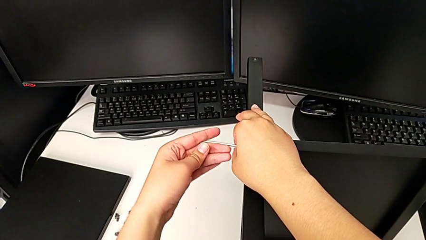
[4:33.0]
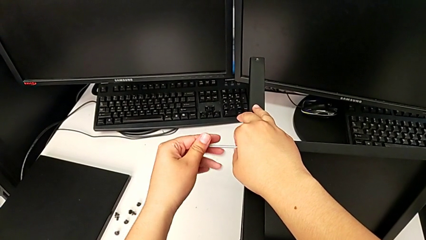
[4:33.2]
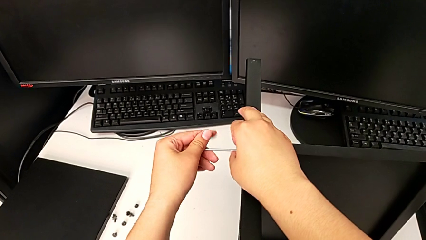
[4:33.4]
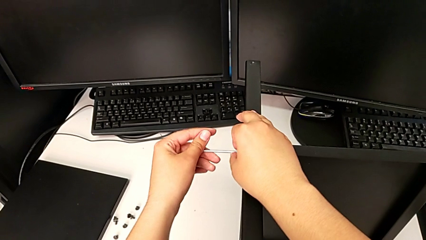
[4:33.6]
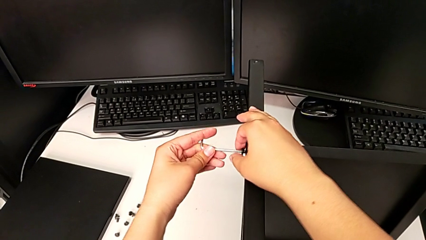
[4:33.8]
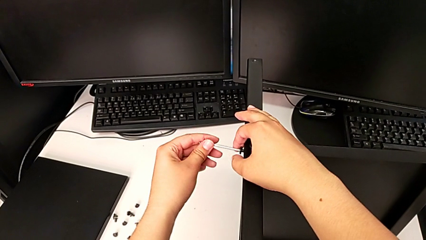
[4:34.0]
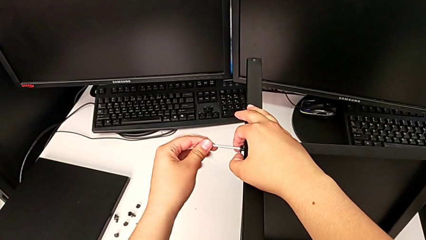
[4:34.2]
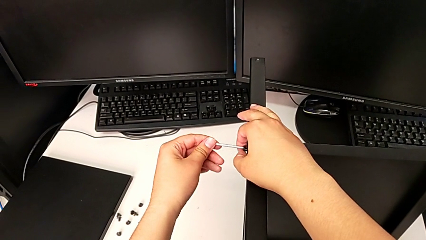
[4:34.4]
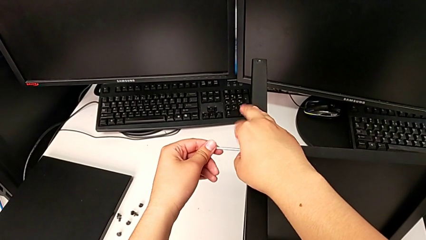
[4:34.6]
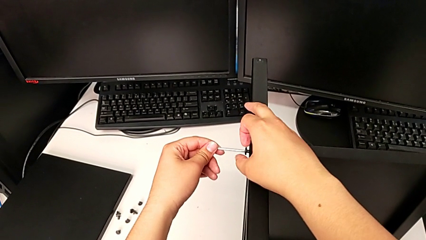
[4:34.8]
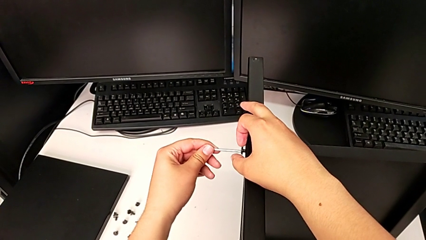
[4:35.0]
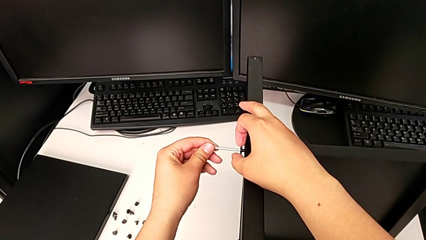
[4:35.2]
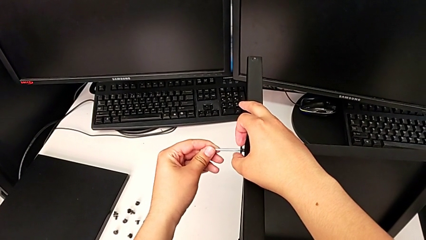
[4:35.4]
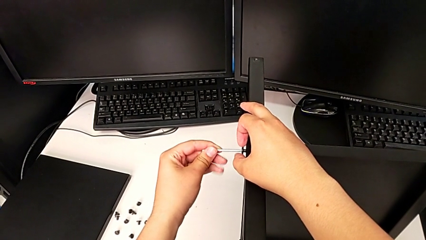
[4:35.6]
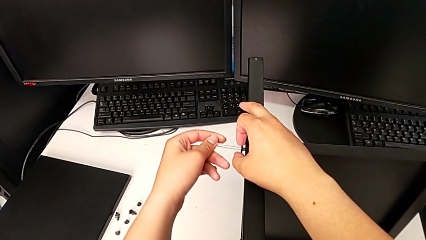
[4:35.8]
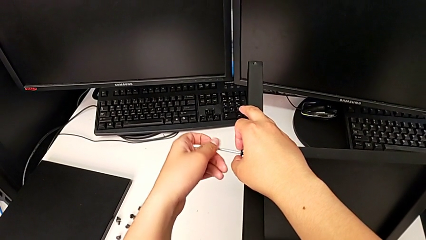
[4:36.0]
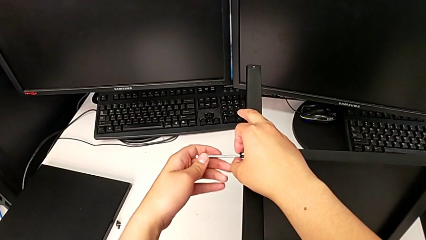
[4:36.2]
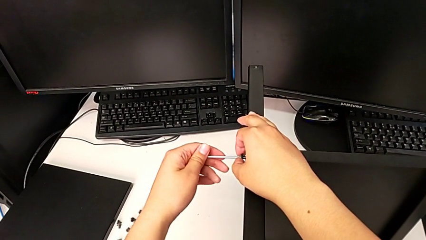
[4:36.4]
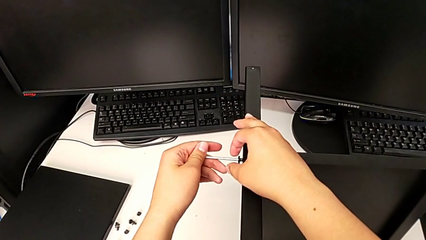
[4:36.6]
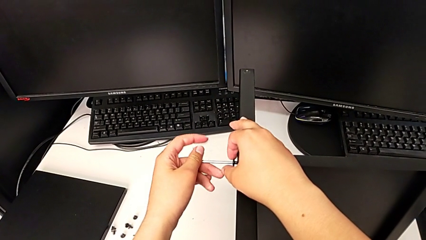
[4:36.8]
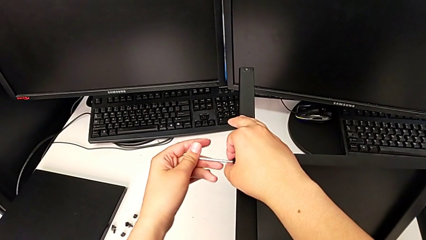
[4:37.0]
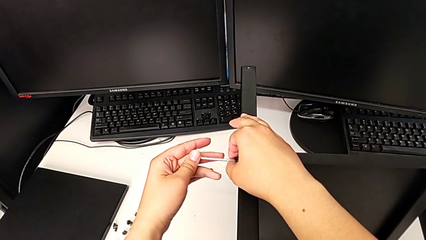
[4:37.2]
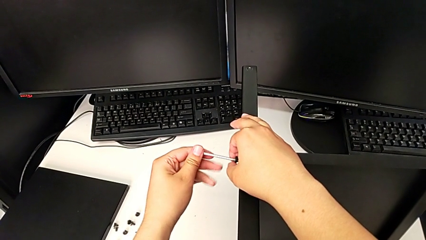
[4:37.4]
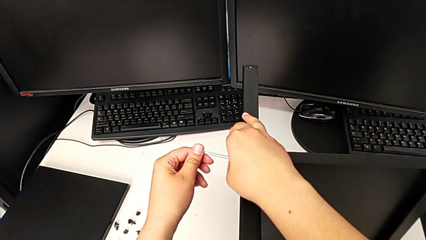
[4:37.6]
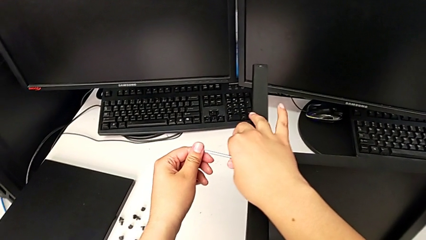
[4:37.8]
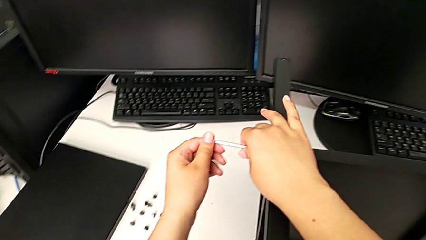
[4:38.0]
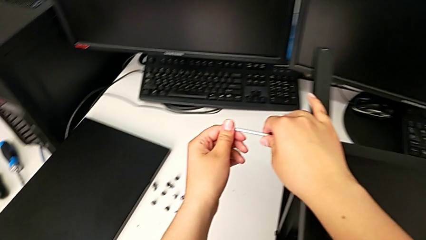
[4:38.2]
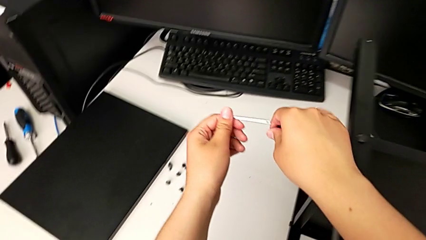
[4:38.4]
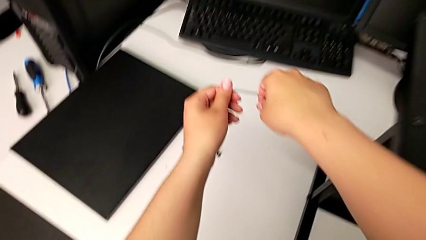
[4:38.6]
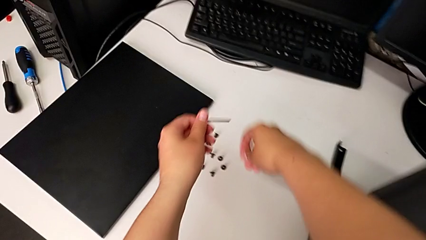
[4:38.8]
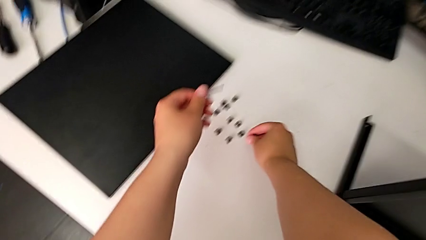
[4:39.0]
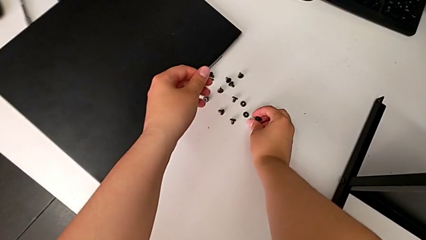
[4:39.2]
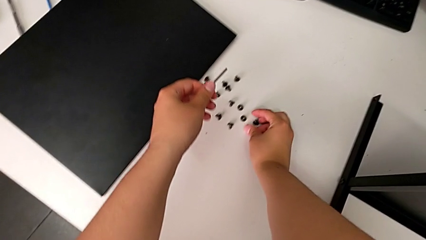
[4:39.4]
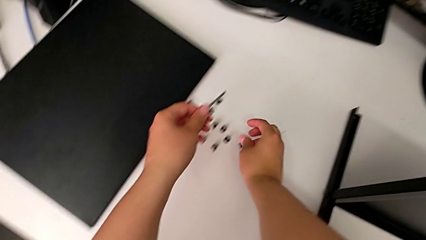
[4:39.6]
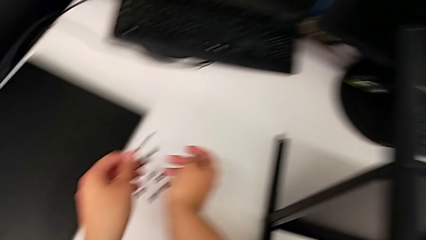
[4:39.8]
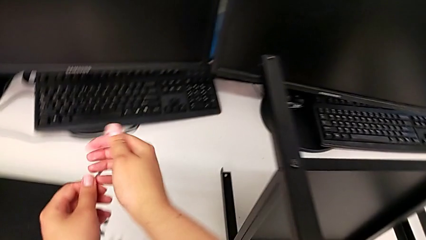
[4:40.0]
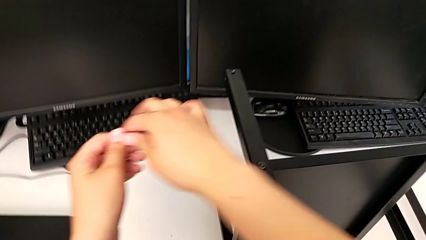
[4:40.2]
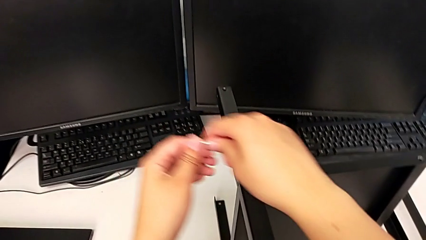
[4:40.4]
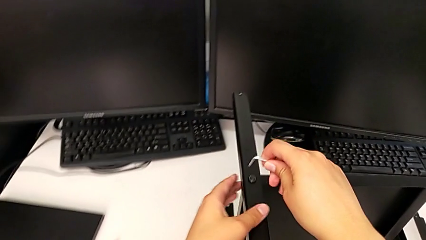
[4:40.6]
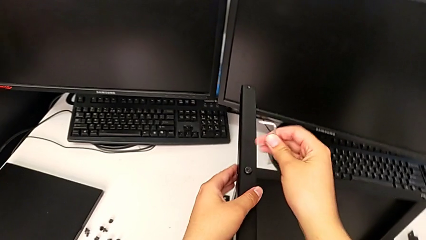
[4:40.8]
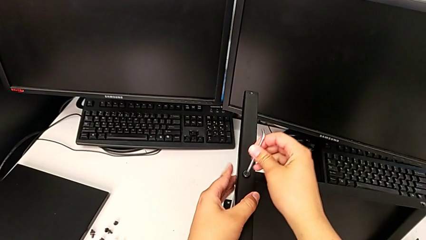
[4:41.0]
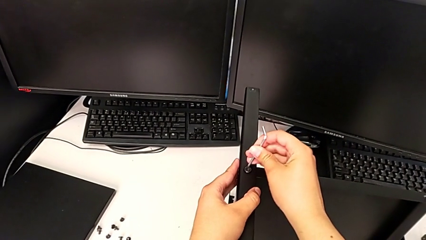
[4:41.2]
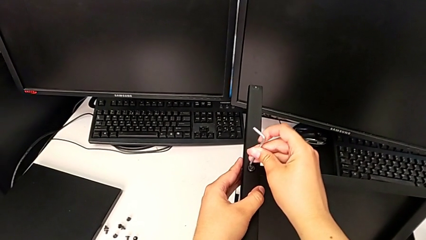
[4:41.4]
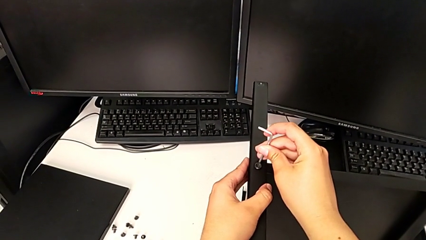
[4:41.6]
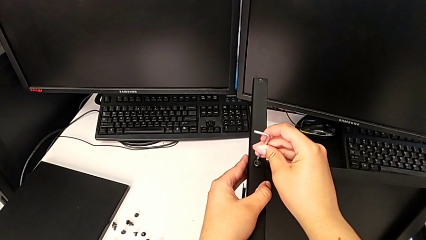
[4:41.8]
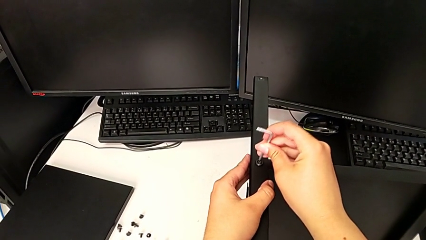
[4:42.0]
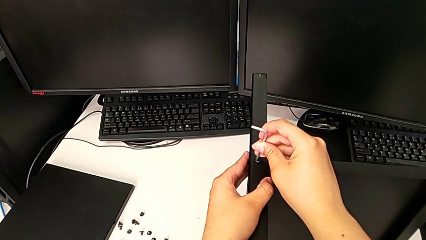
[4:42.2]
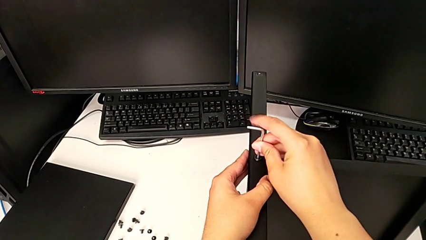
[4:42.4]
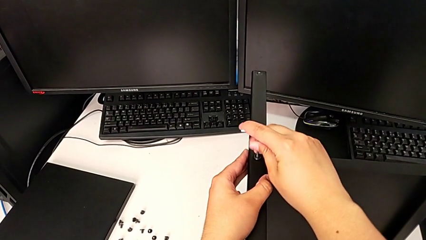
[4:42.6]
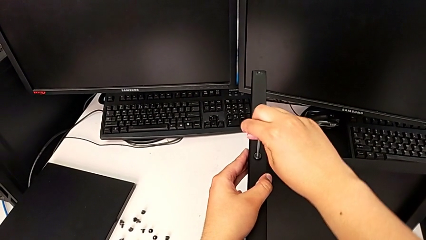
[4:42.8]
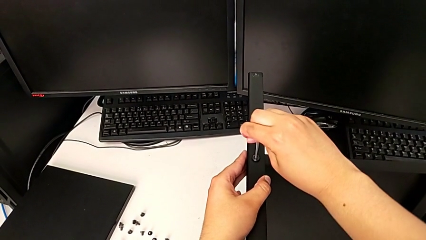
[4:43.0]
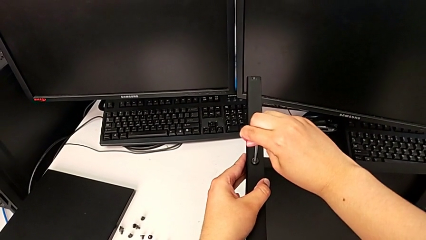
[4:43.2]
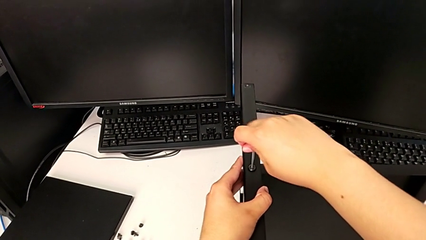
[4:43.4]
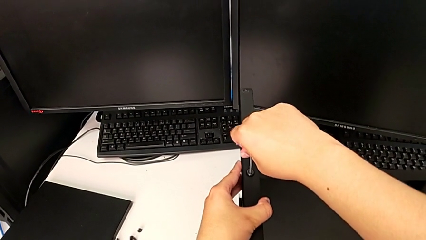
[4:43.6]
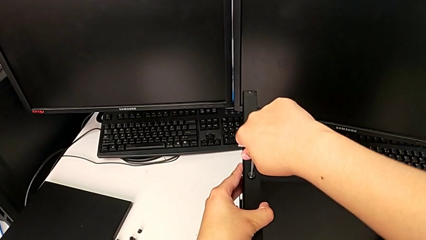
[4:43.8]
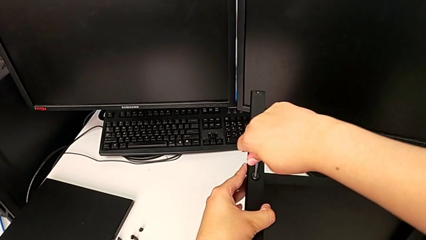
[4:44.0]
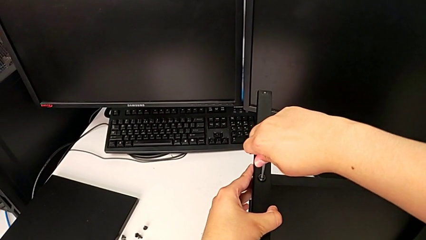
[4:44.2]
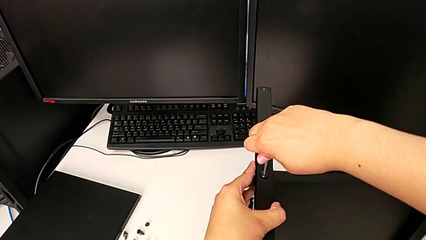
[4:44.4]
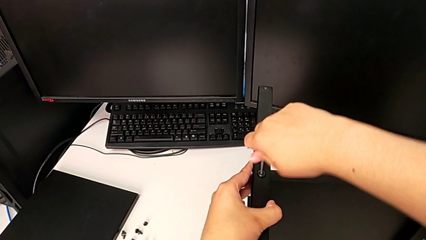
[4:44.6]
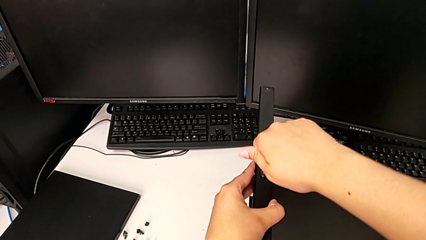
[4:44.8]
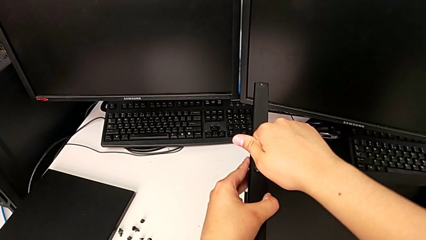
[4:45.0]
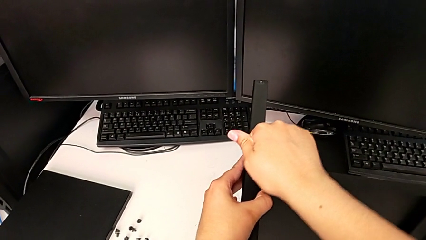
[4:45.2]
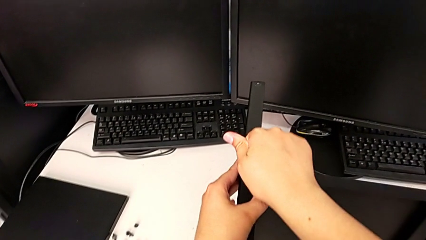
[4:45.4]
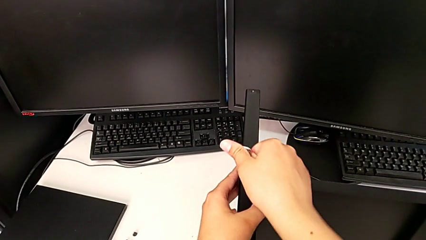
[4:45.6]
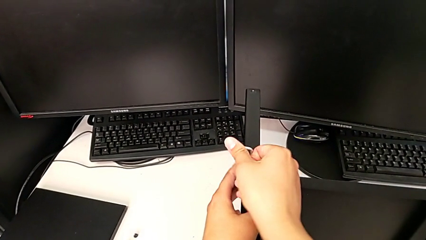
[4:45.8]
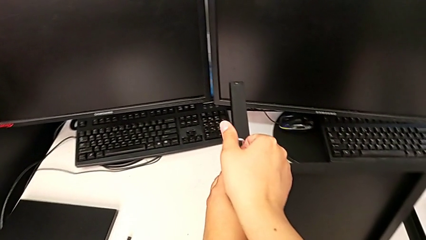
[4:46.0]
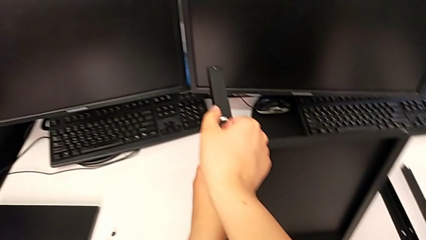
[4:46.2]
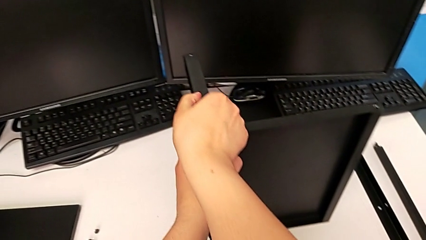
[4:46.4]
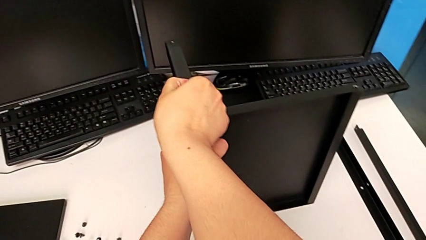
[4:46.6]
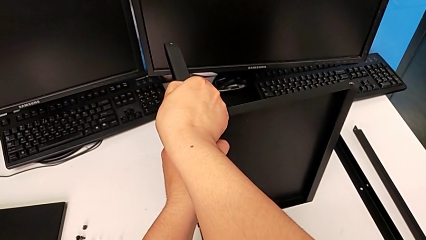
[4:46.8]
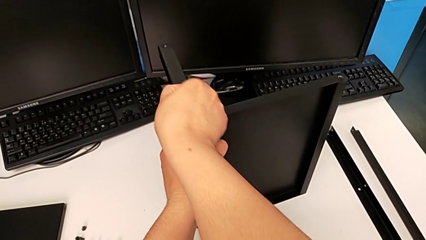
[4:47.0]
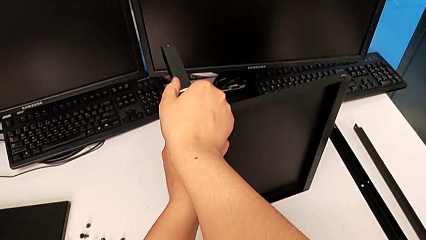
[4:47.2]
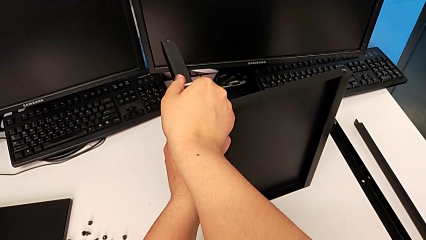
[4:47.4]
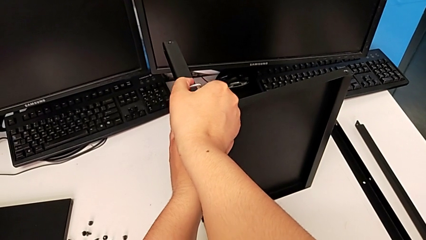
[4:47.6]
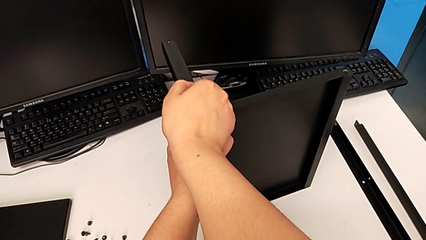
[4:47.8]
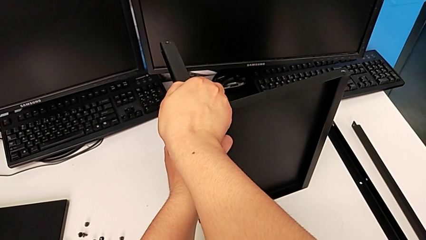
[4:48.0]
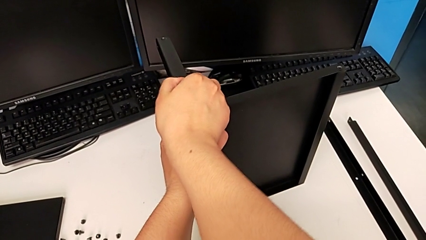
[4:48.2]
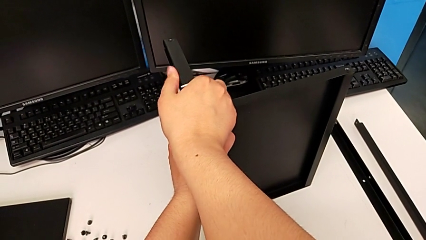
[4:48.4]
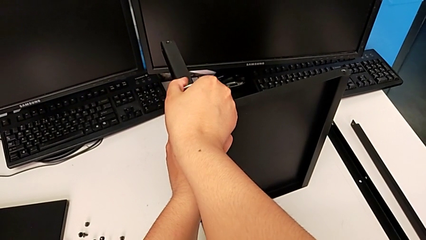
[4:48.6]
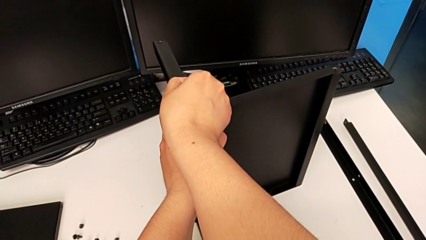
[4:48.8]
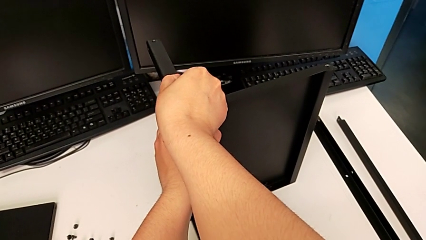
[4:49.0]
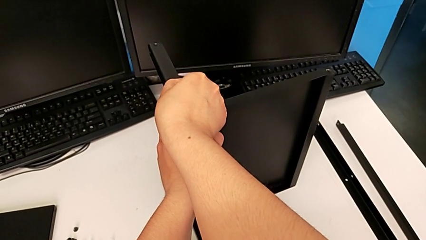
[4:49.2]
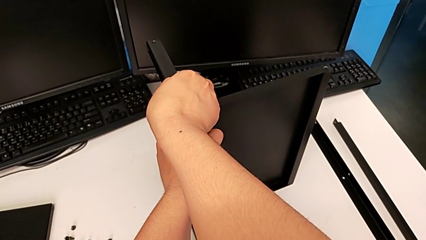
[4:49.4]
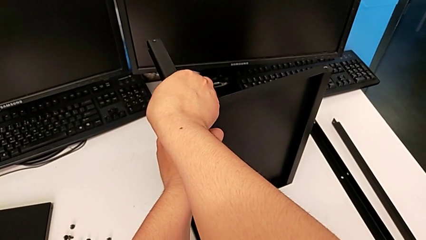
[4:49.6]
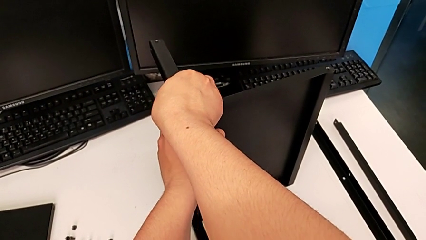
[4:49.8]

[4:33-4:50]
The camera wearer is disassembling the third leg of the shelf. They keep unscrewing the hex socket head, withdraw the Allen wrench with the left hand, disassemble the hex socket head with the right hand, place the hex socket head, grab the Allen wrench, insert it and begin to unscrew the hex socket head.
